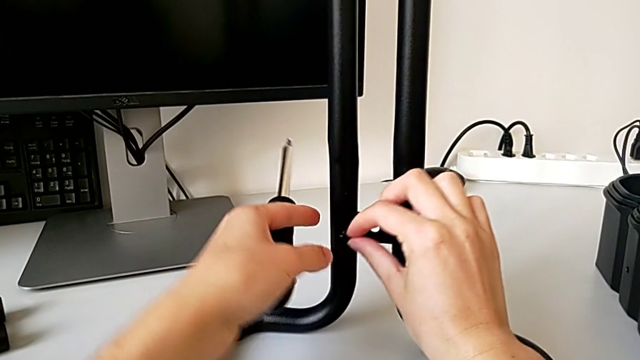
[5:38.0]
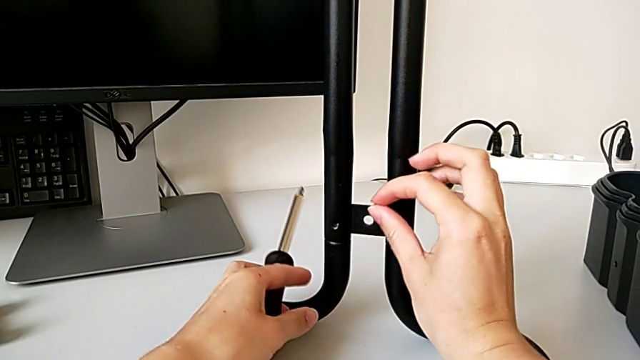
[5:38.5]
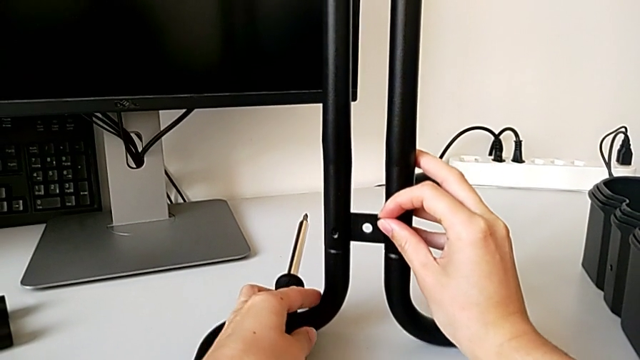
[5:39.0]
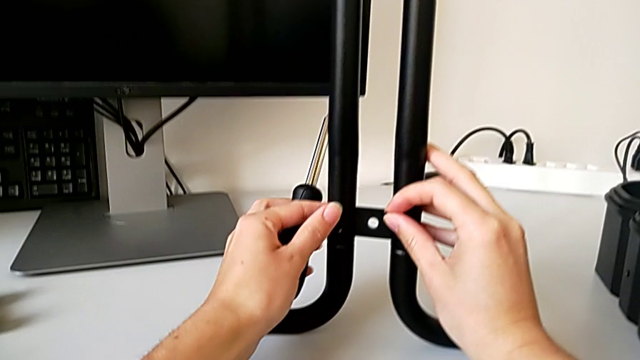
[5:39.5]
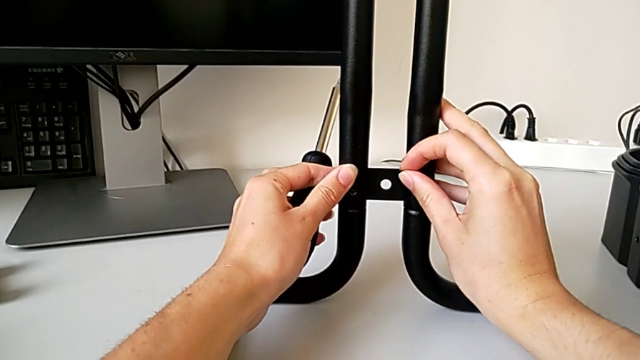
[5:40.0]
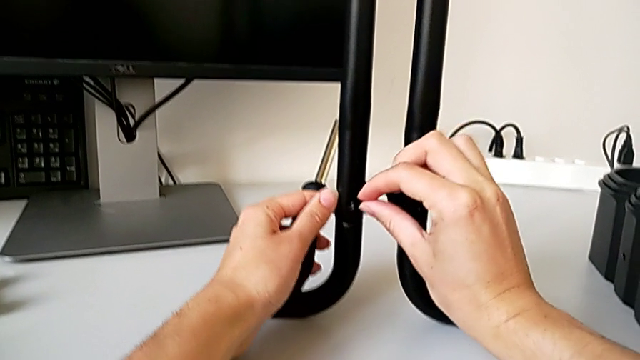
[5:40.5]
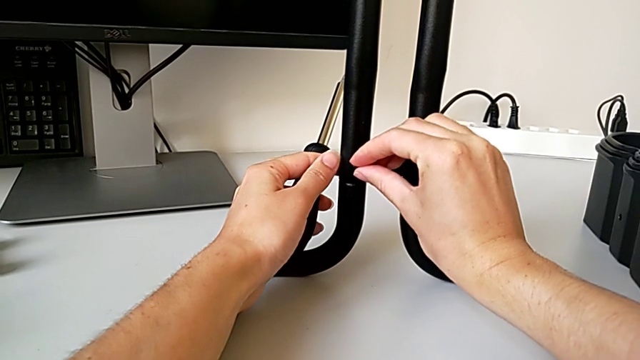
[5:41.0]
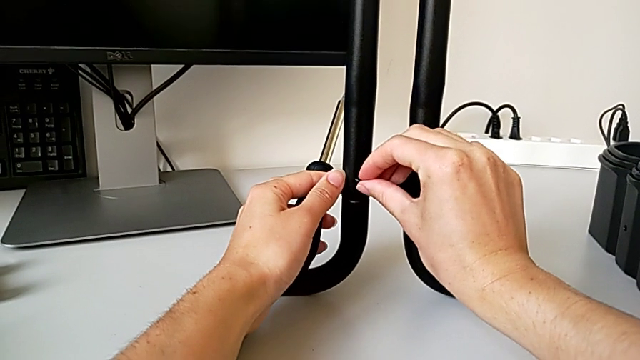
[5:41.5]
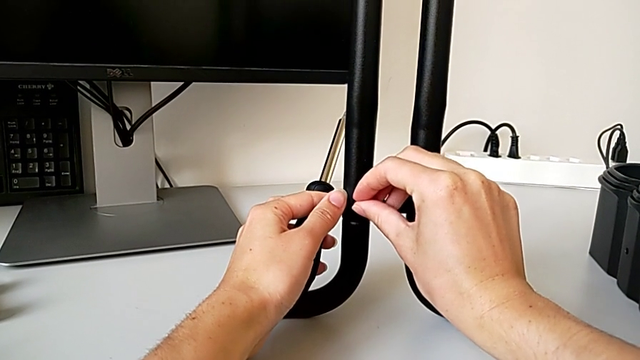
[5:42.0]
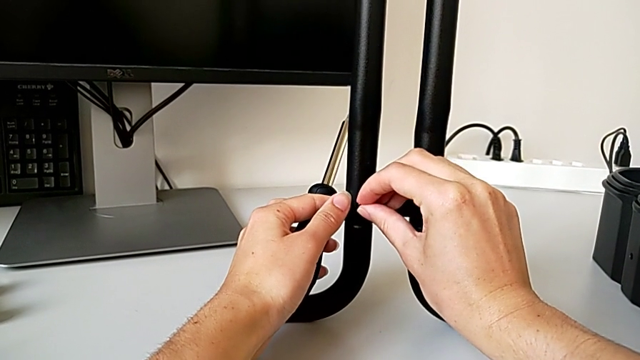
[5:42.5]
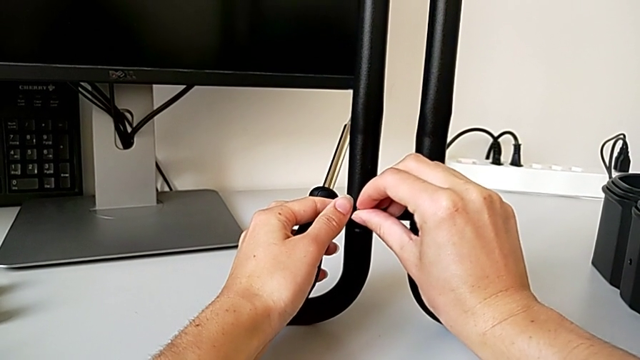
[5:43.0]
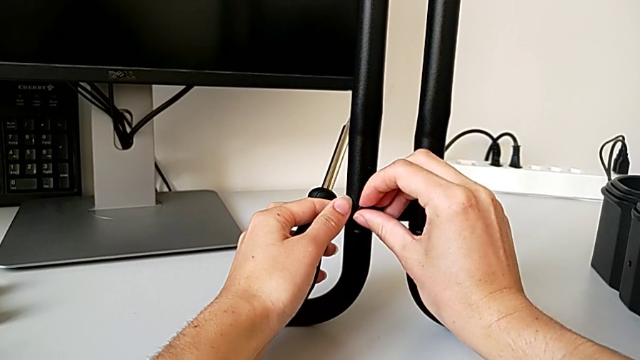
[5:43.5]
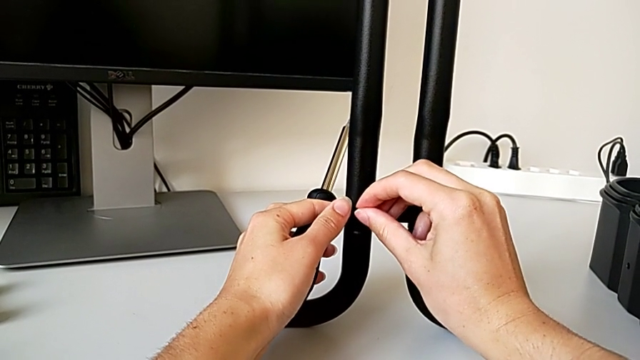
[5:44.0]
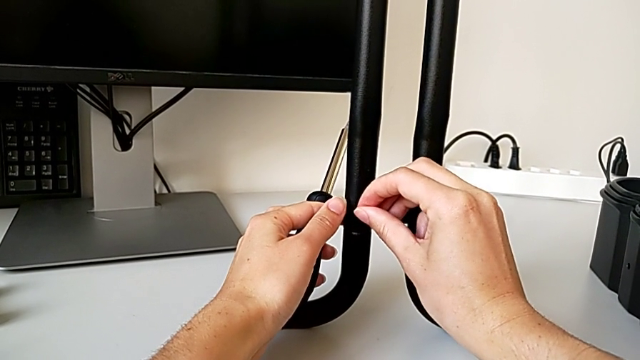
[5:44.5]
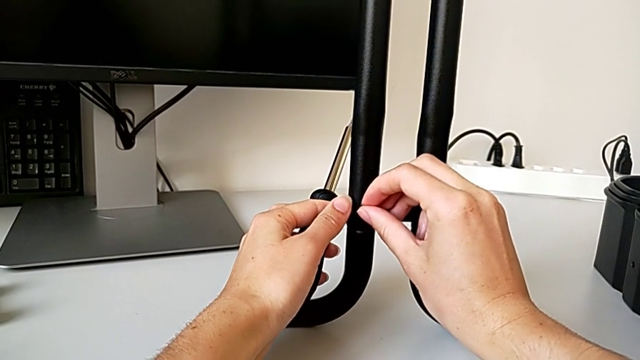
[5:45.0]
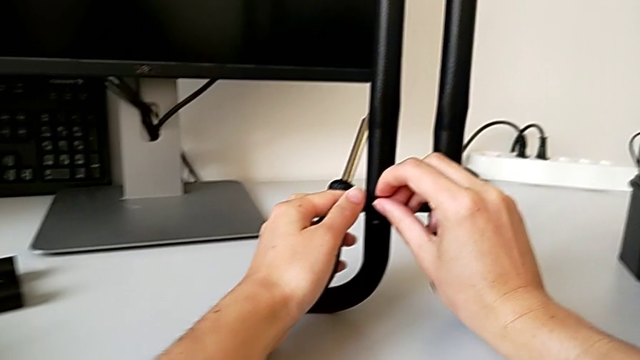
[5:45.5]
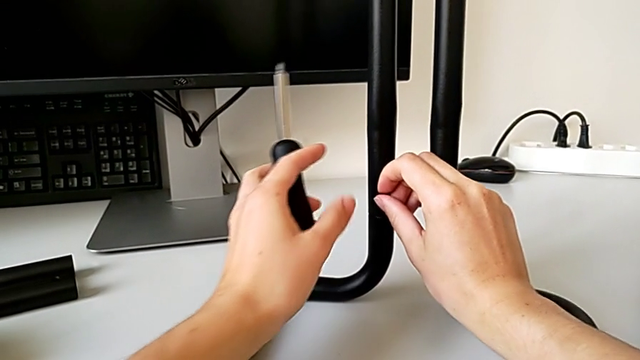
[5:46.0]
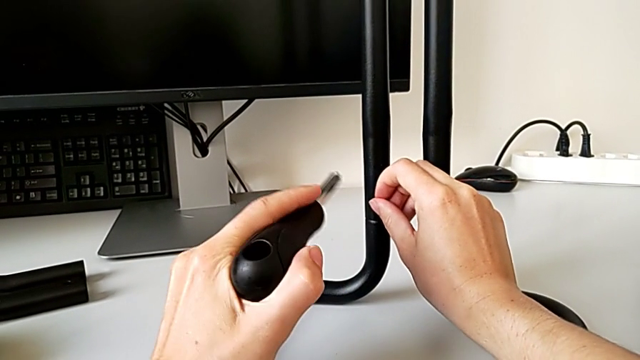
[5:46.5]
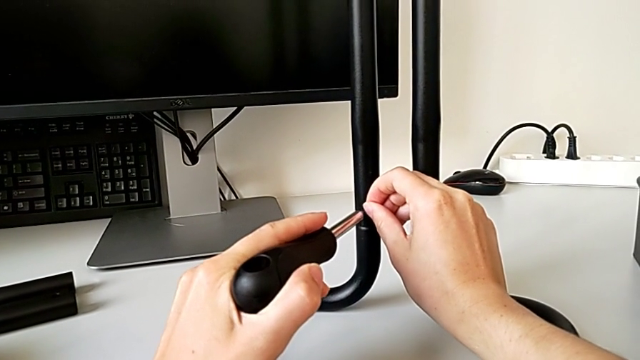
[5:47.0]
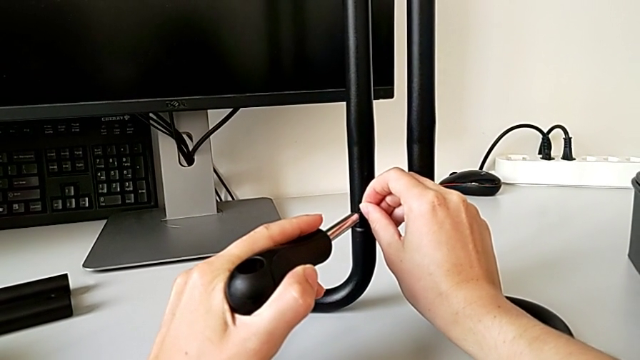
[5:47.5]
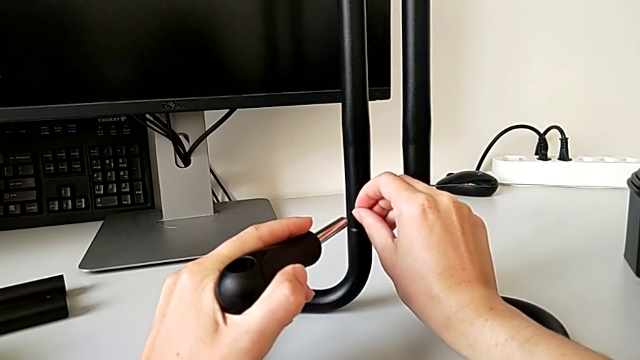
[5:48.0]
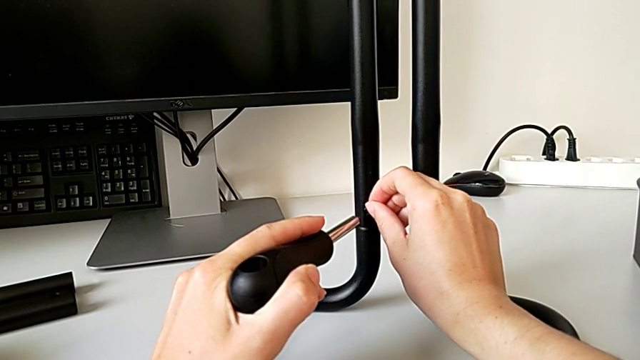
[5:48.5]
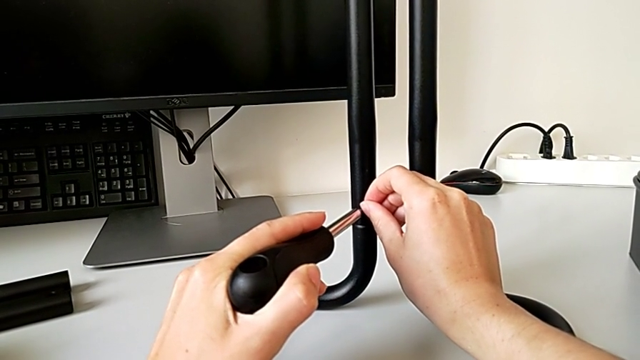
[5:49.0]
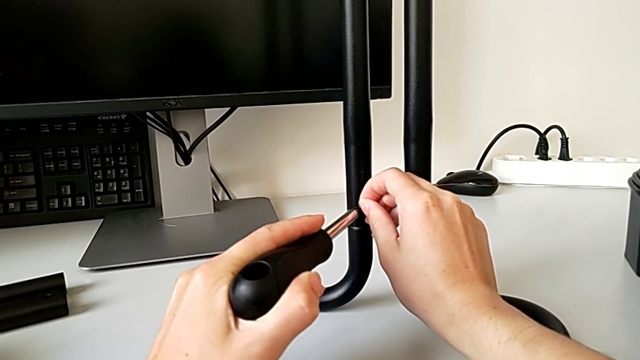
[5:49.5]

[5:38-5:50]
The camera wearer is assembling the frame. They keep inserting the screw, align the first screw and align the screwdriver.

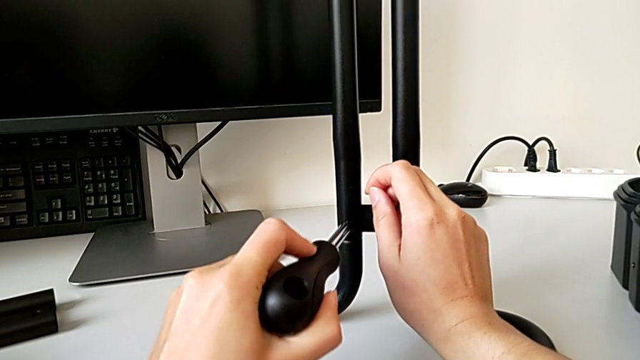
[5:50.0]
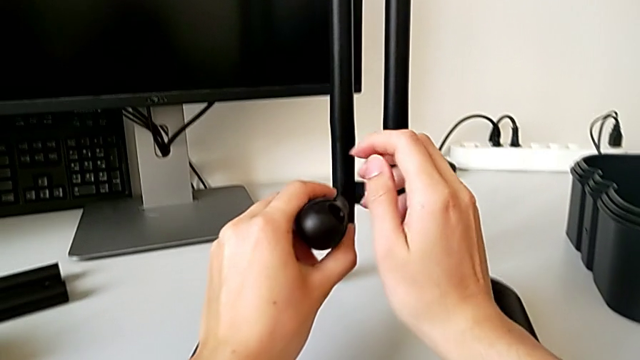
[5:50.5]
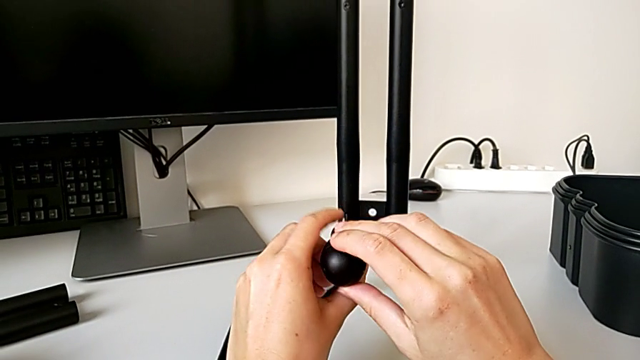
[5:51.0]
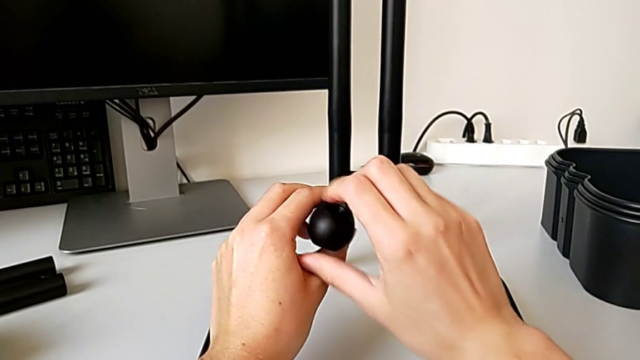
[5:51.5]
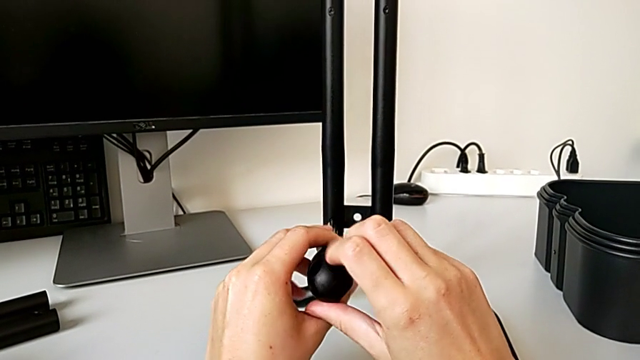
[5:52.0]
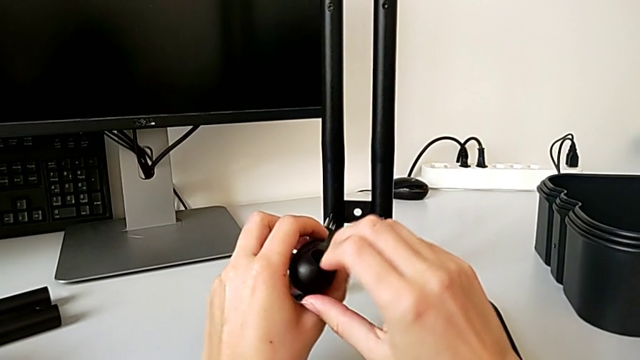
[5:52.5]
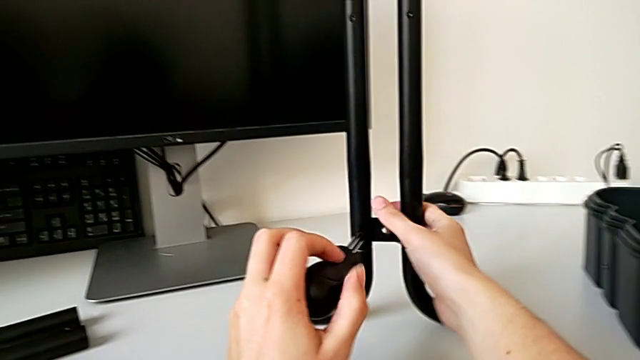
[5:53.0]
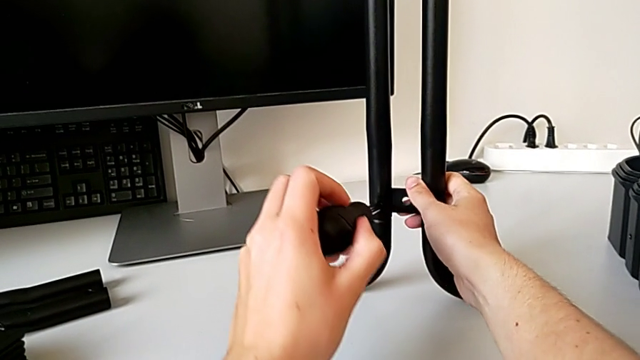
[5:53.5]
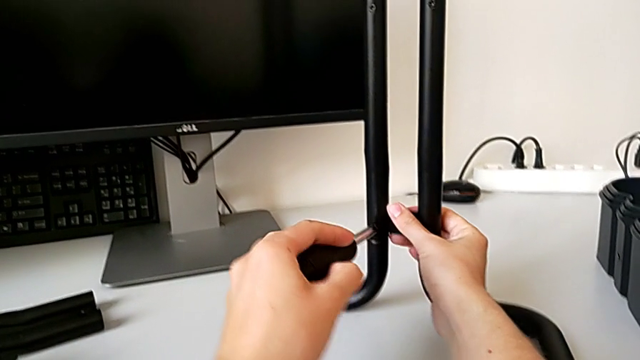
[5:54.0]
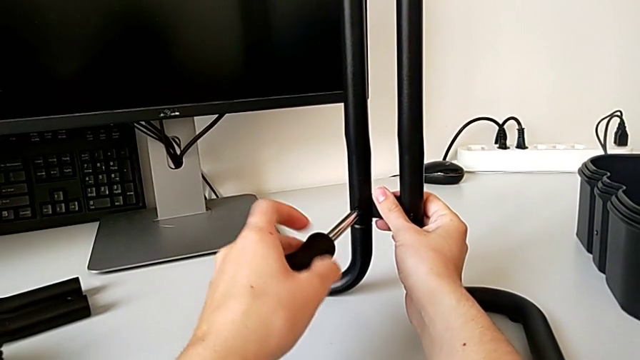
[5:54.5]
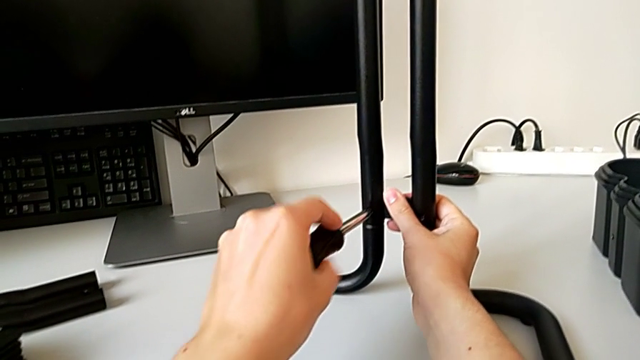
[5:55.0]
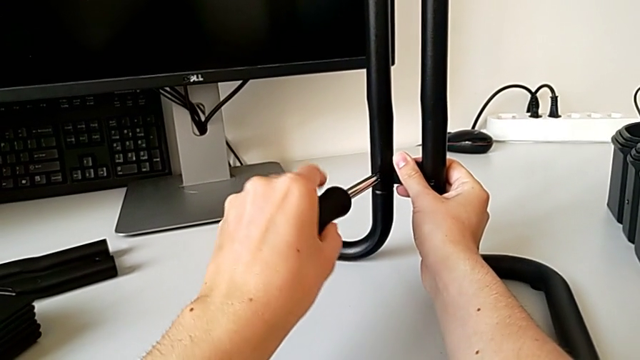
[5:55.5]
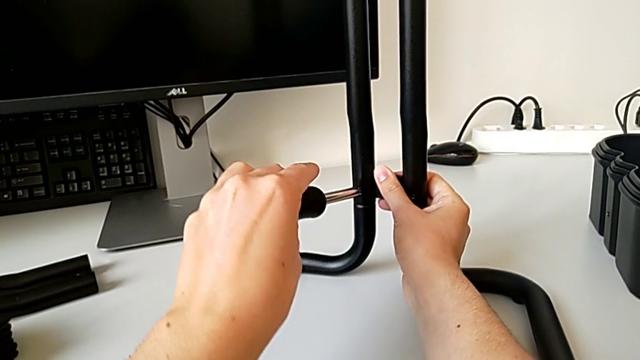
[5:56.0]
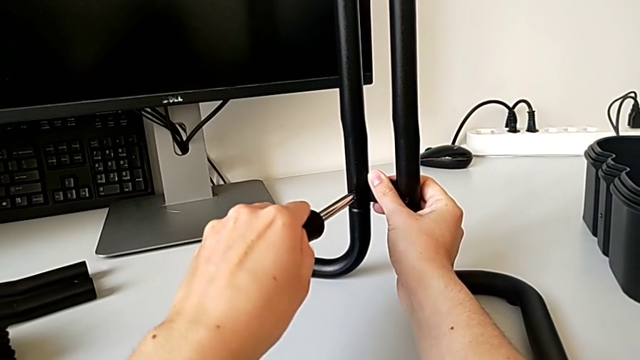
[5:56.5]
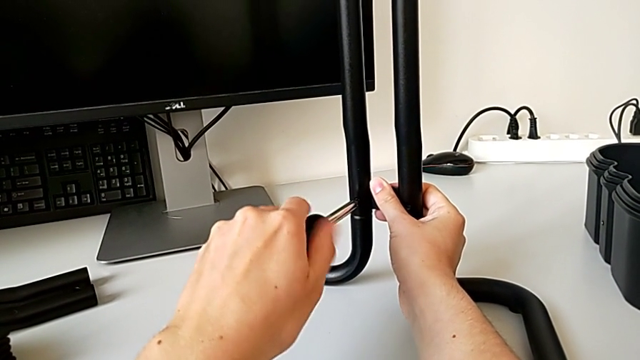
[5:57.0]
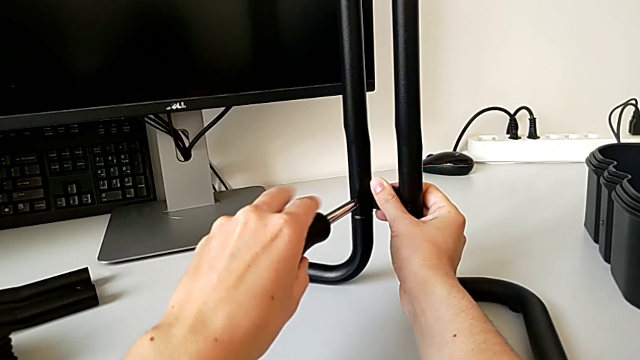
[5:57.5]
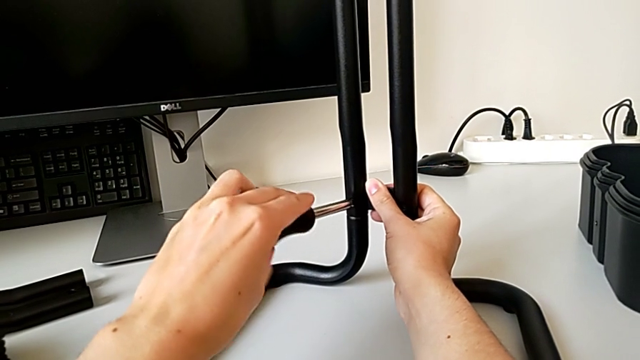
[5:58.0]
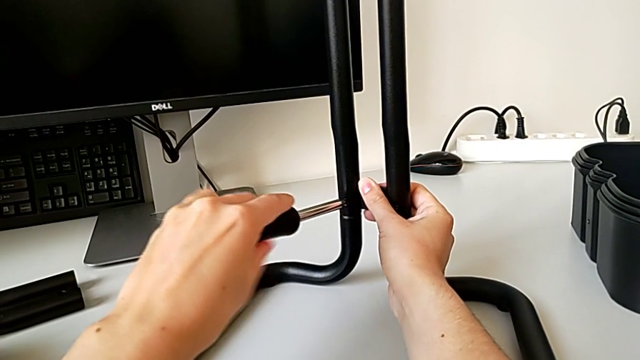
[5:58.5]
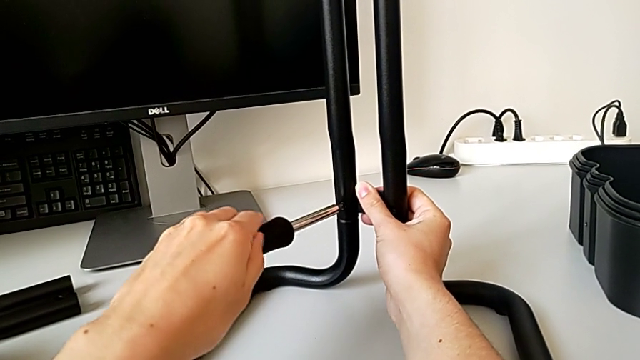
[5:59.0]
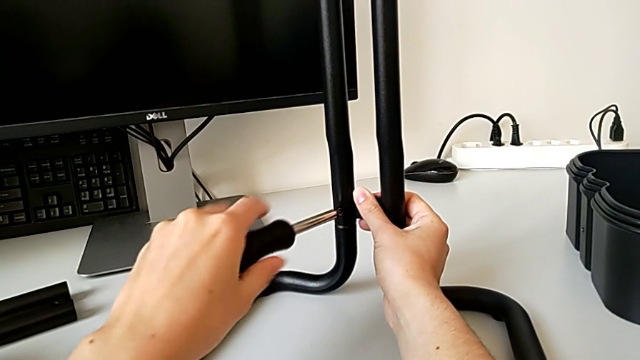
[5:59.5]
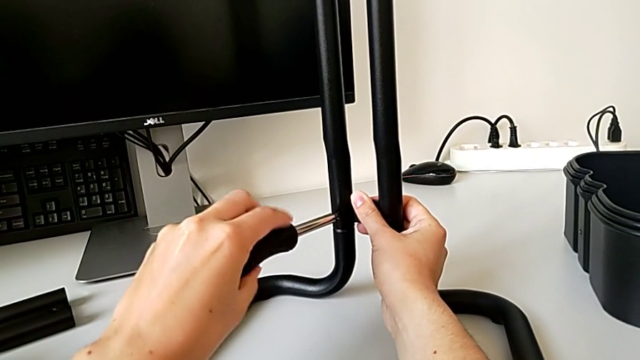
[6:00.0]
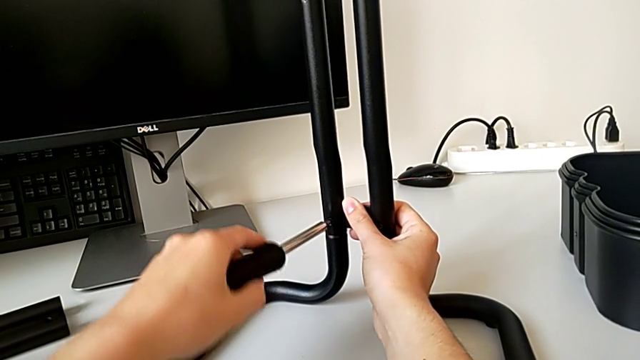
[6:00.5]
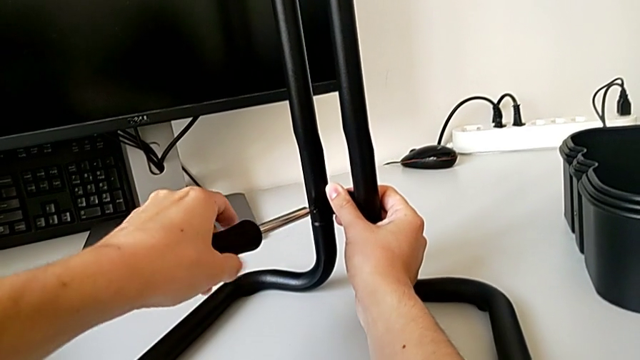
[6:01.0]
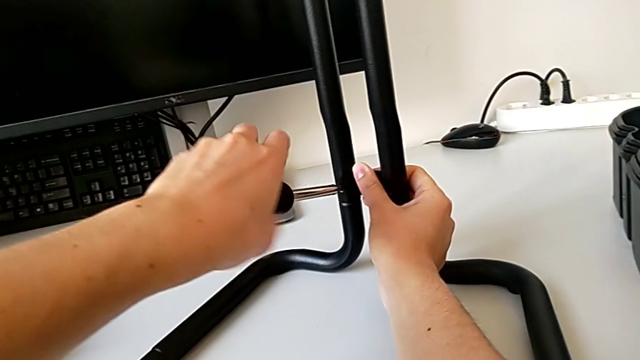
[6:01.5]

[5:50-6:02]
The camera wearer is assembling the frame. They begin to screw the first screw.
